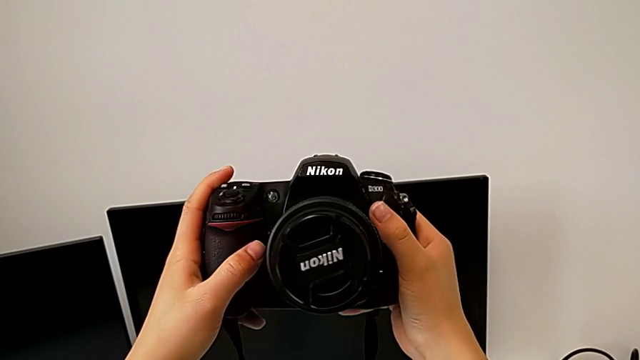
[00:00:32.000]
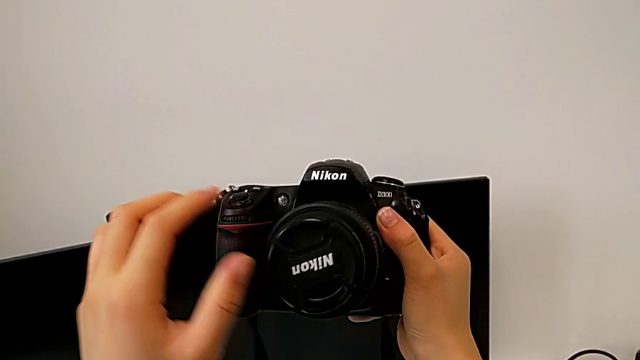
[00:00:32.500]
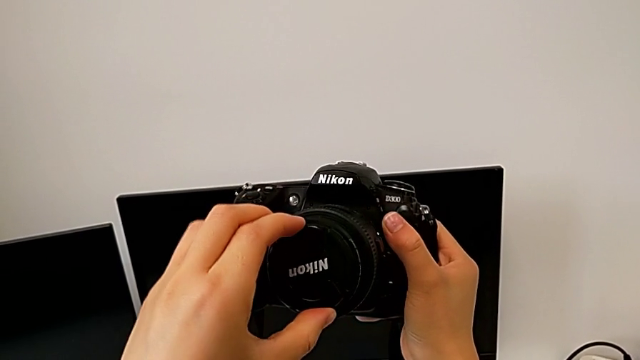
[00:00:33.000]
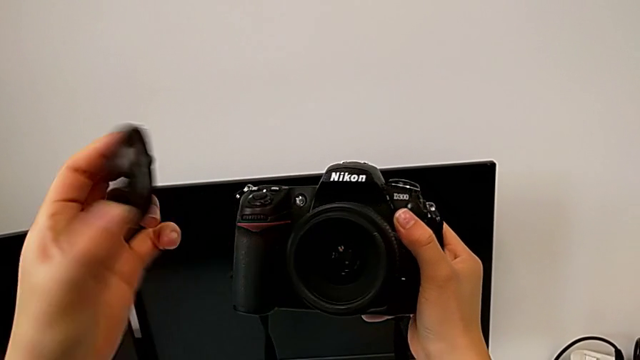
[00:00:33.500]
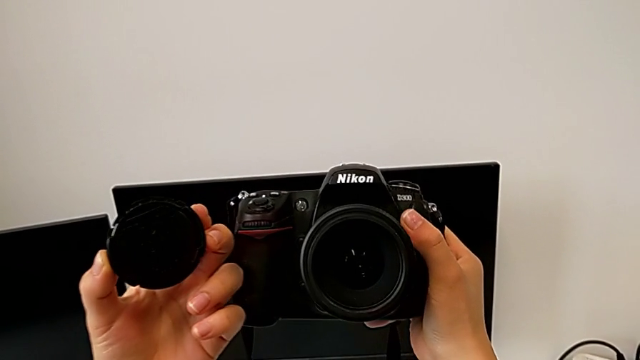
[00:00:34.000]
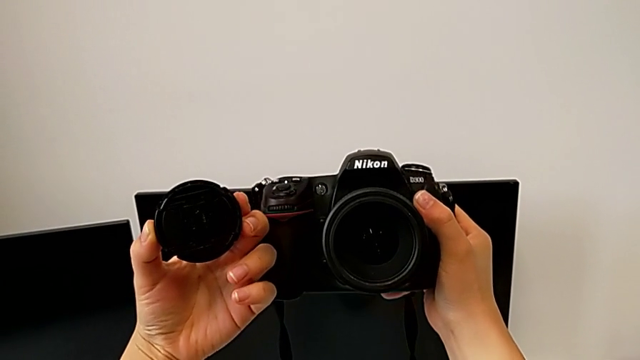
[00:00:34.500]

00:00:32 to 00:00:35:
The camera wearer detaches the lens cover. They grab the lens and withdraw it.

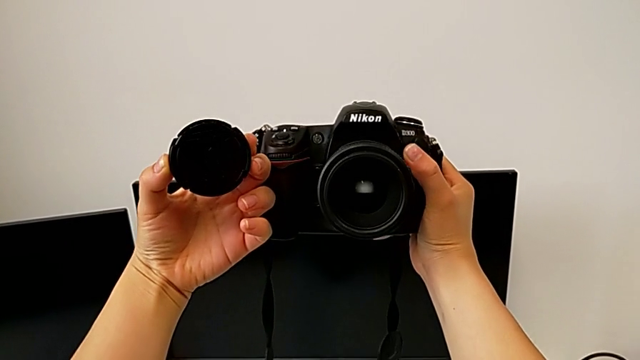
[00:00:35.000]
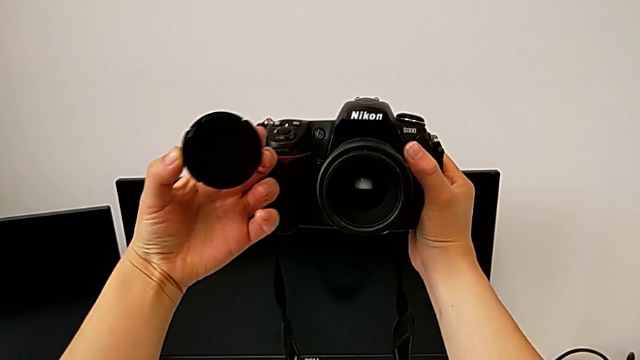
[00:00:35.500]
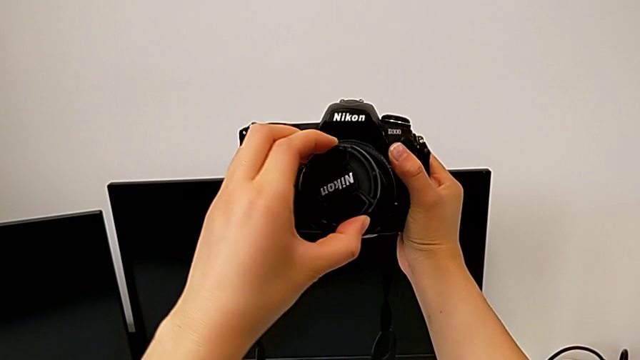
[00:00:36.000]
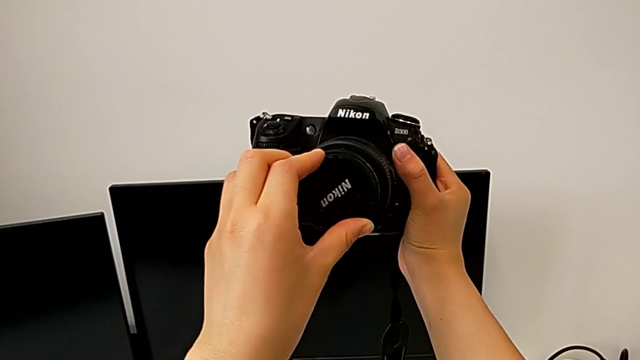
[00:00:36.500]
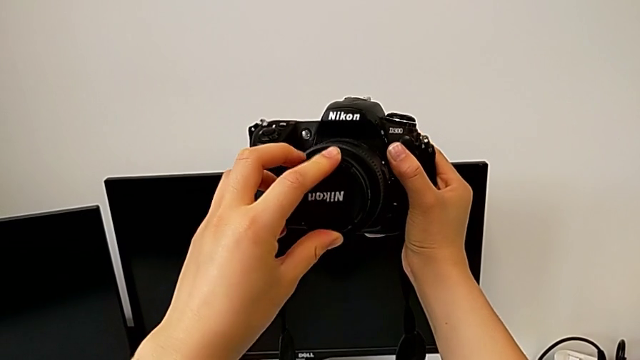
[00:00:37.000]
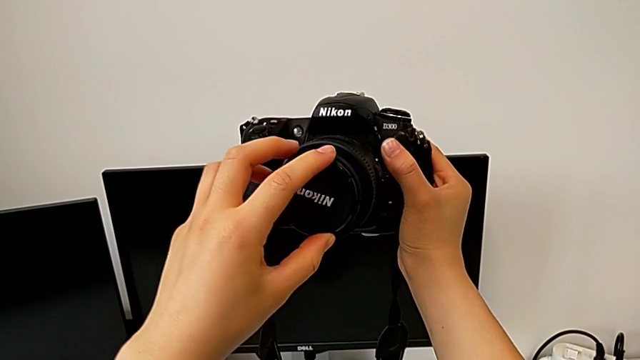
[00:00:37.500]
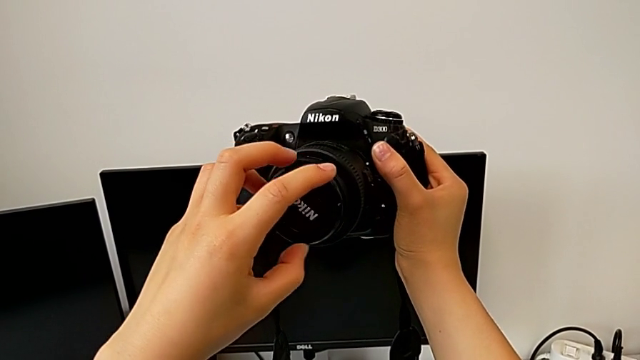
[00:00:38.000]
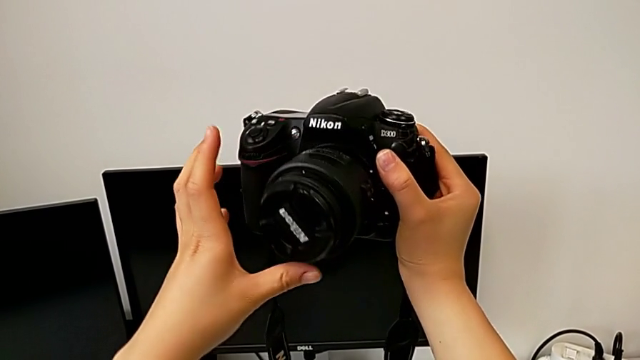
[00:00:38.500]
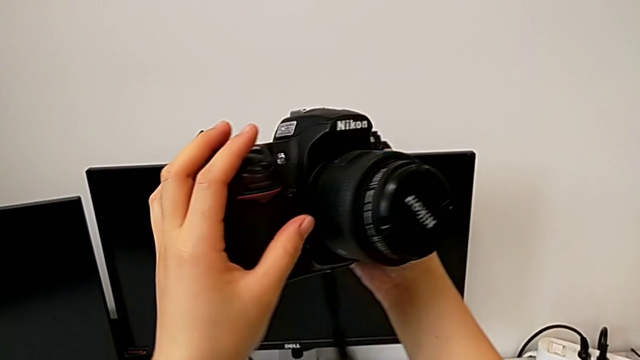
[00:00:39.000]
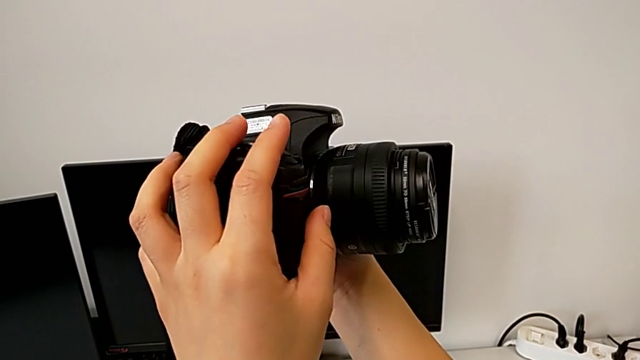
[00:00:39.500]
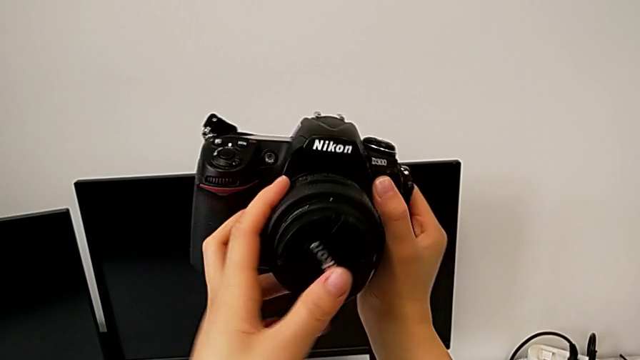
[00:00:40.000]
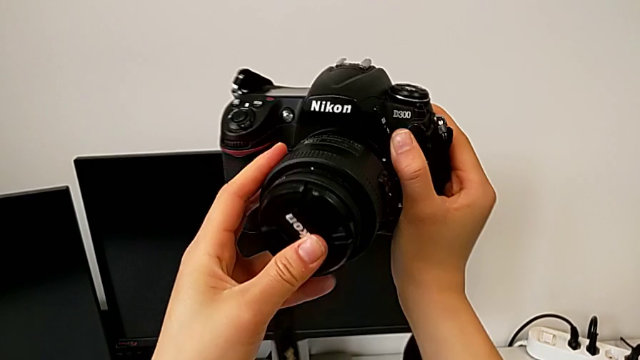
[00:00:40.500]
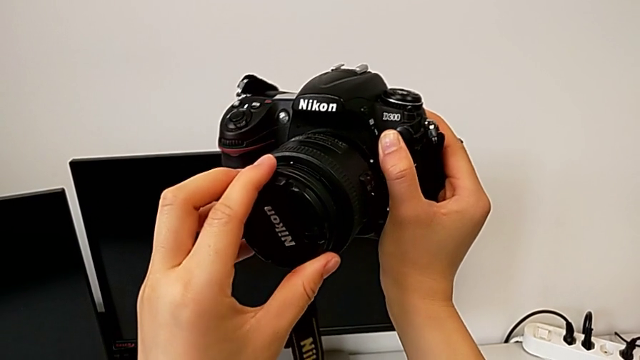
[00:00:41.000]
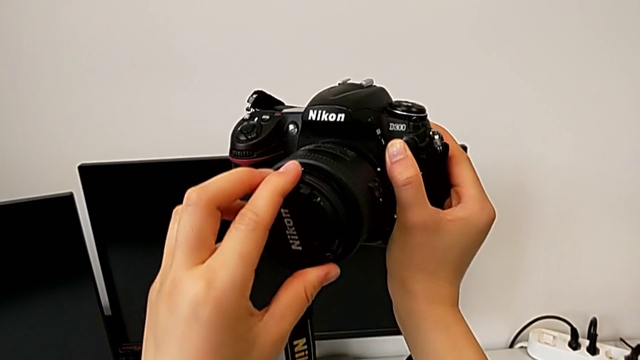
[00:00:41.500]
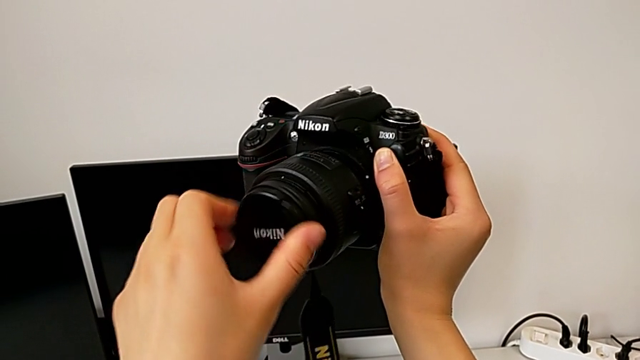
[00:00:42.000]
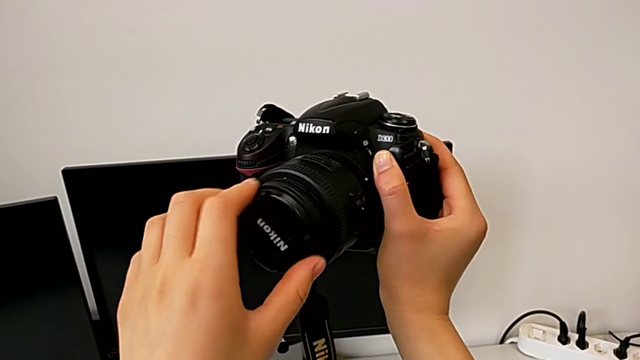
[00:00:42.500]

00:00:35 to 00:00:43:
The camera wearer attaches the lens cover. They assemble the lens, insert it and rotate it.

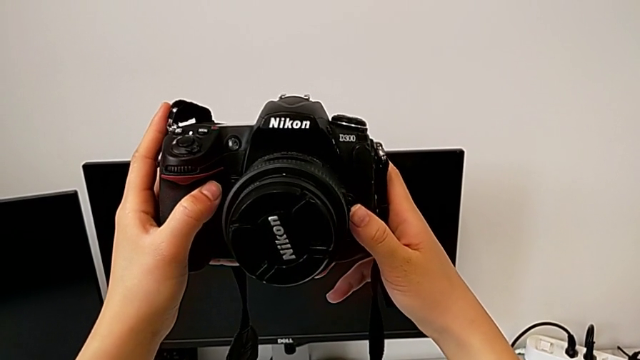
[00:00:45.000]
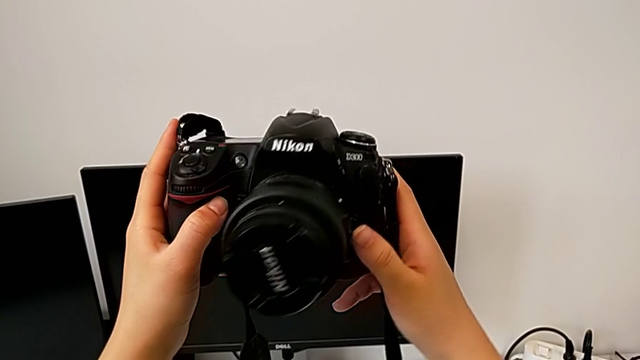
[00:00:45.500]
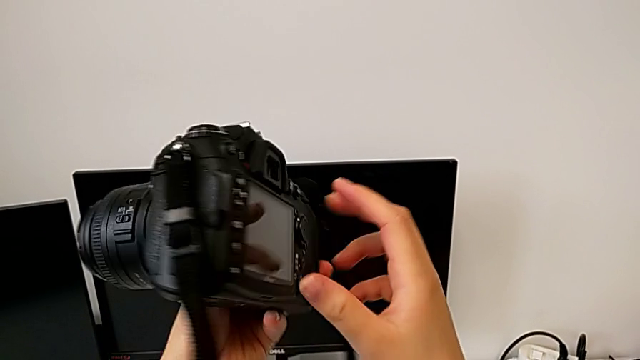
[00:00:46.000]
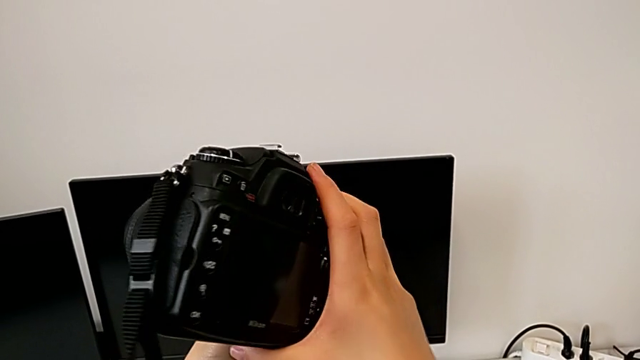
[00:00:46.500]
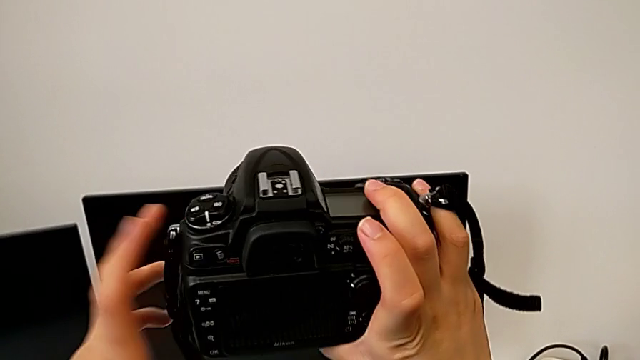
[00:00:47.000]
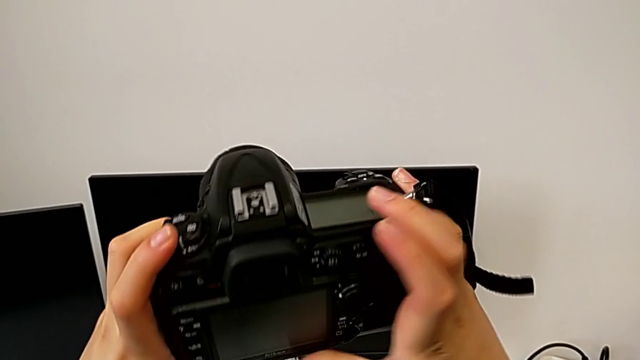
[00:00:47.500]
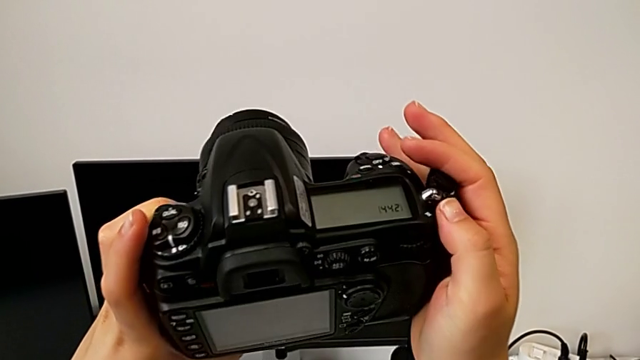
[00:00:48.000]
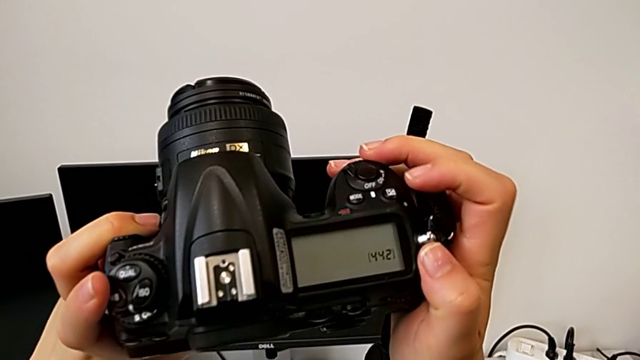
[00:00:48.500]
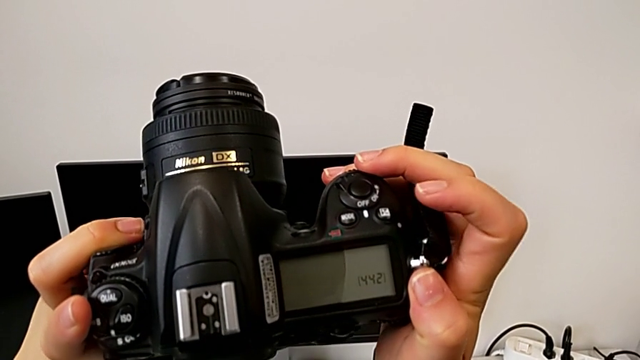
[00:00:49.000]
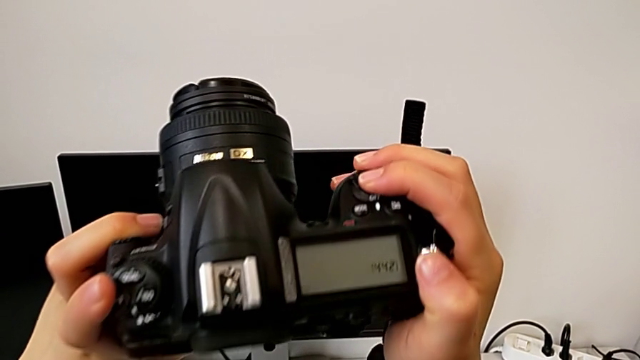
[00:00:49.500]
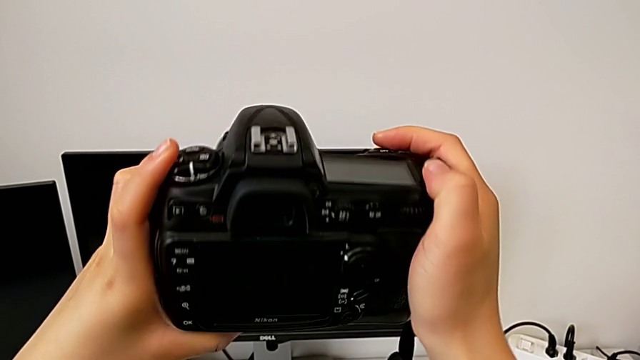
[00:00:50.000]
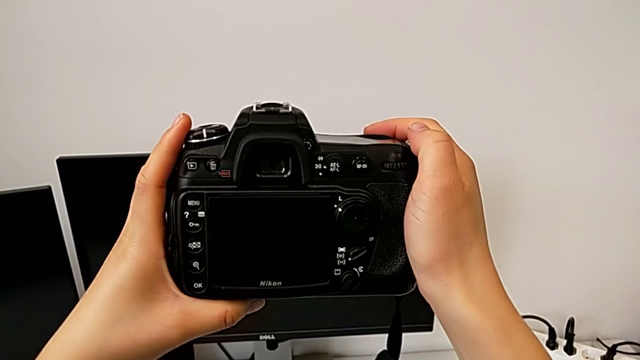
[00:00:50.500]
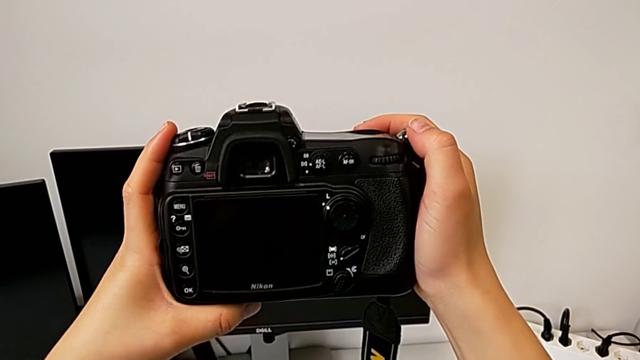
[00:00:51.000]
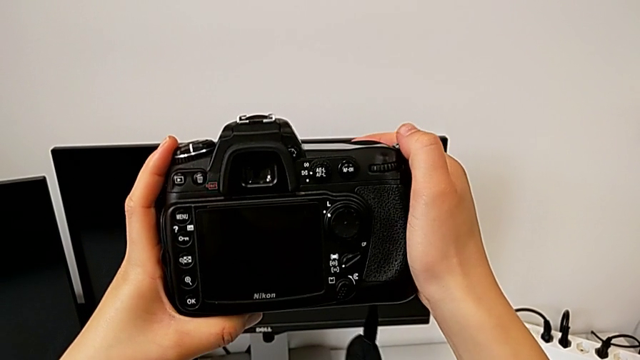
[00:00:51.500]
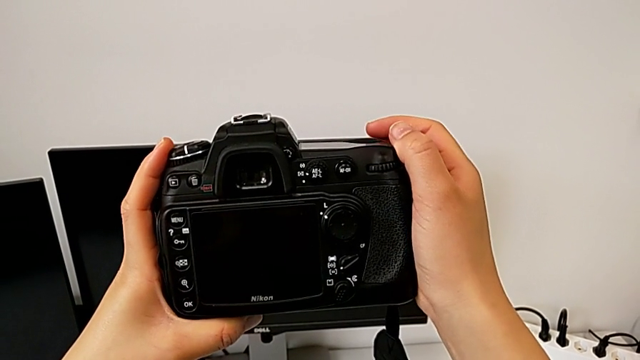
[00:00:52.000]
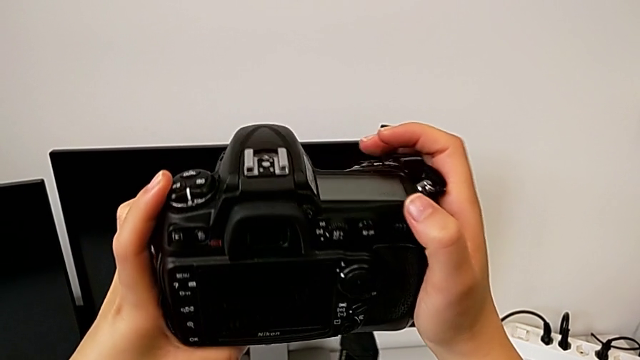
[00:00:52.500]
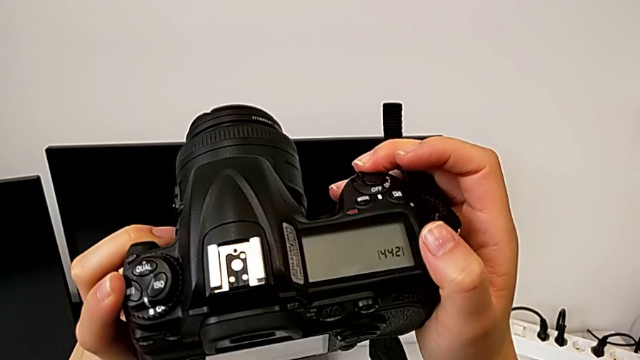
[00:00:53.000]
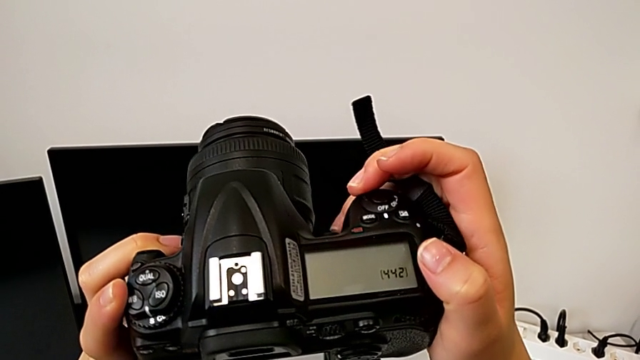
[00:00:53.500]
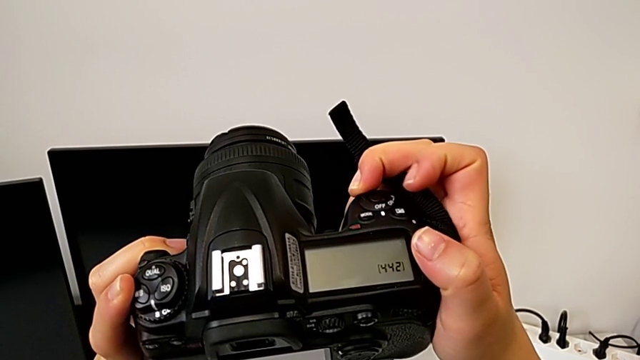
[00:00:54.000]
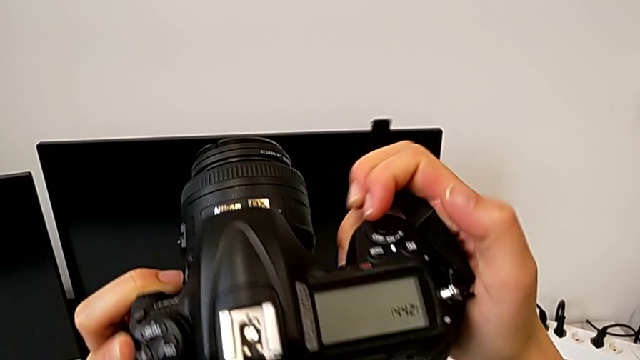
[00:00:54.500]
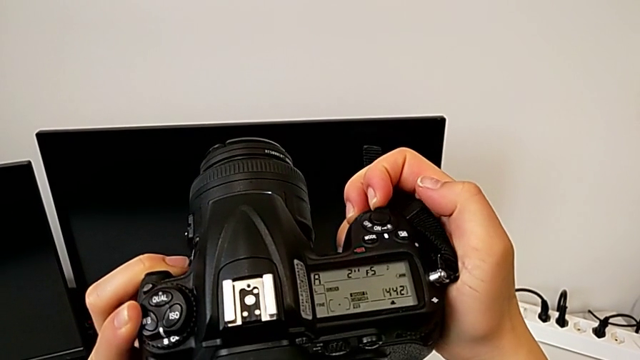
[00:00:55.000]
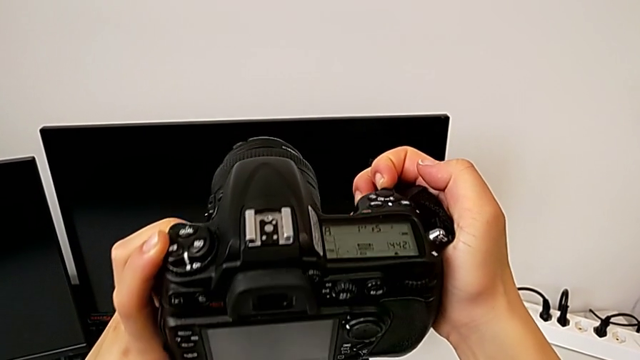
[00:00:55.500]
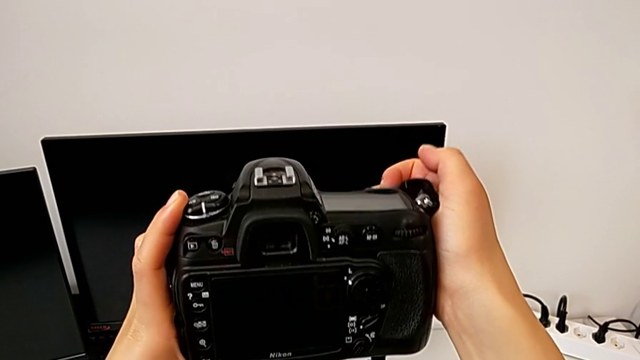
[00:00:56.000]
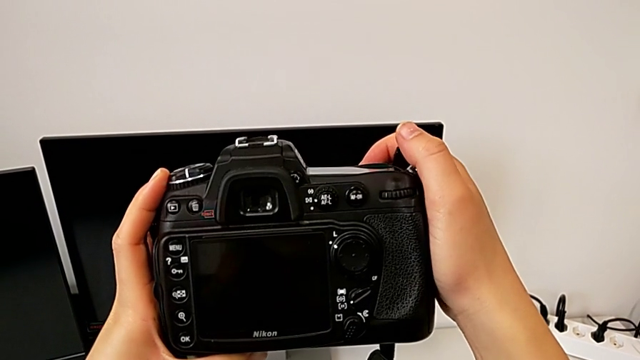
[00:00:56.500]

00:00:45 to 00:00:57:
The camera wearer turns on their DSLR. They rotate the DSLR, inspect it and slide the power button.
